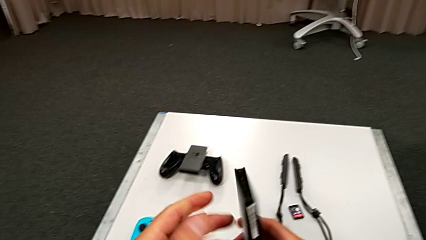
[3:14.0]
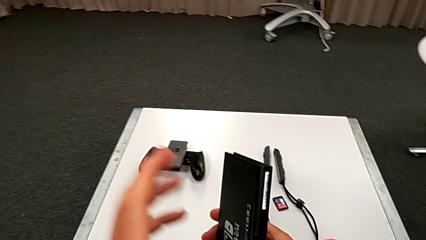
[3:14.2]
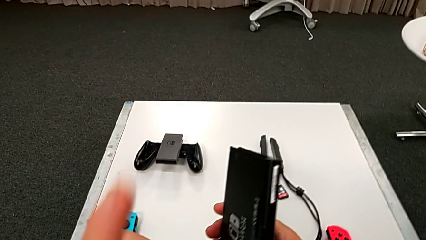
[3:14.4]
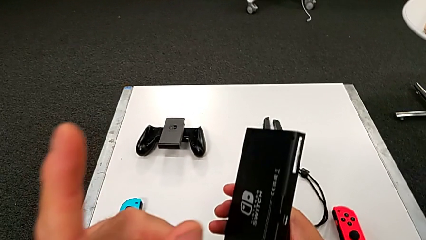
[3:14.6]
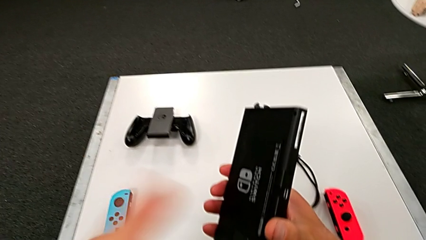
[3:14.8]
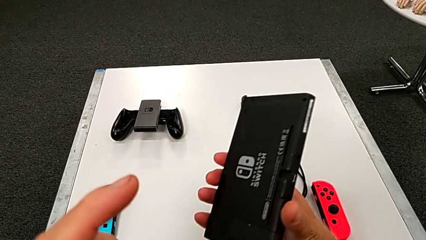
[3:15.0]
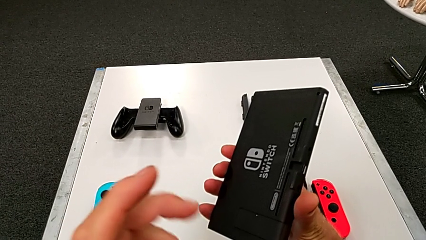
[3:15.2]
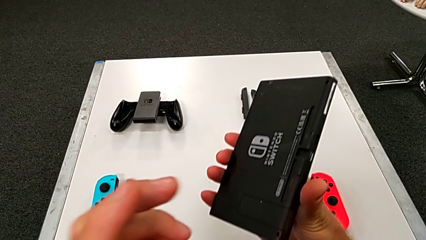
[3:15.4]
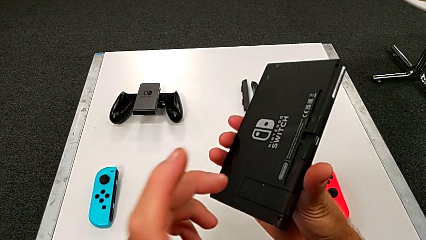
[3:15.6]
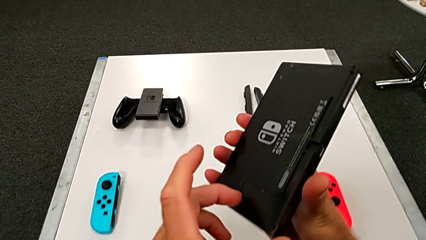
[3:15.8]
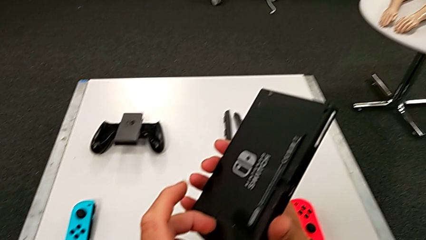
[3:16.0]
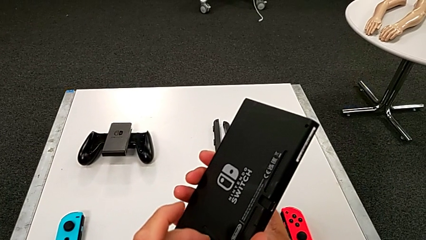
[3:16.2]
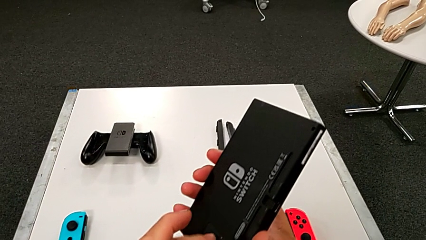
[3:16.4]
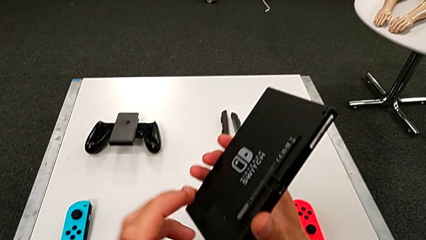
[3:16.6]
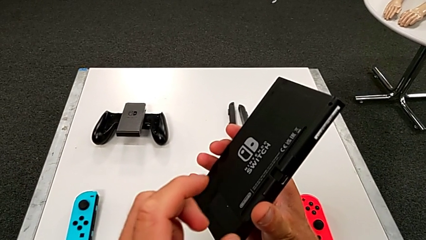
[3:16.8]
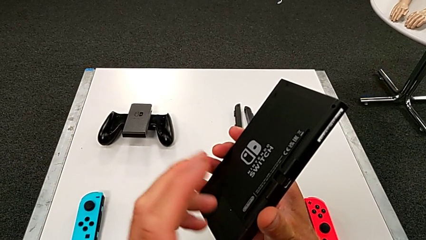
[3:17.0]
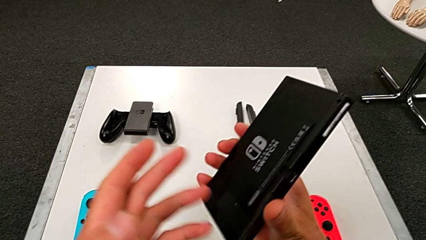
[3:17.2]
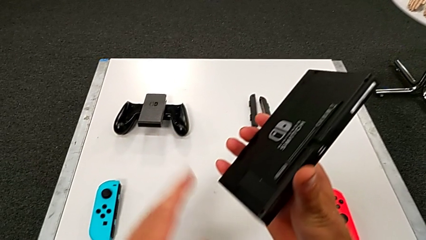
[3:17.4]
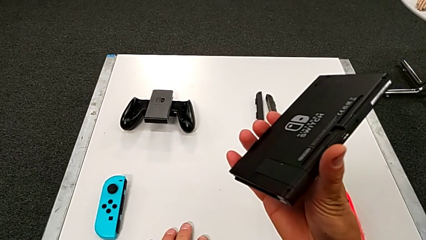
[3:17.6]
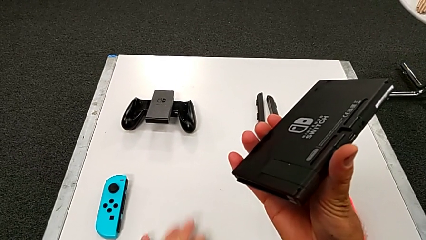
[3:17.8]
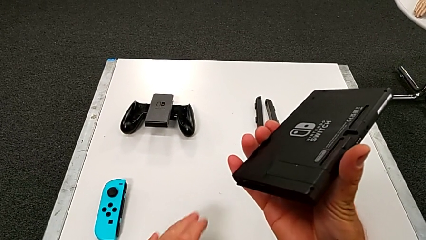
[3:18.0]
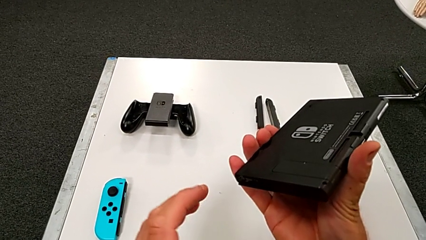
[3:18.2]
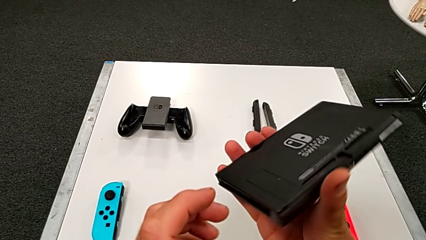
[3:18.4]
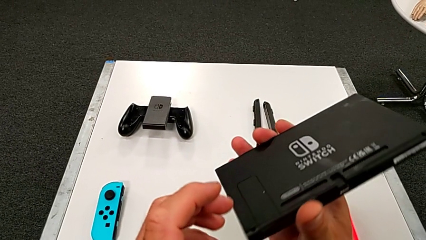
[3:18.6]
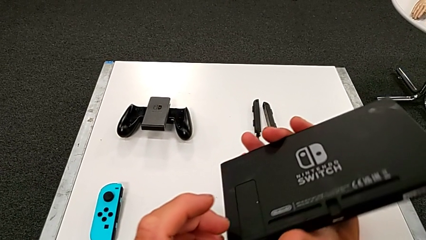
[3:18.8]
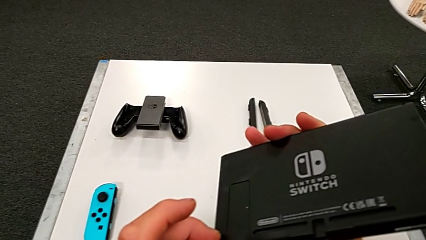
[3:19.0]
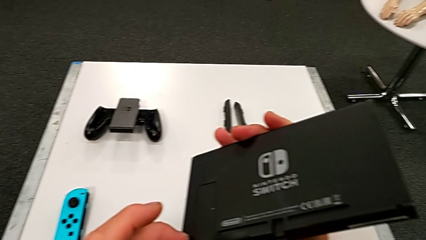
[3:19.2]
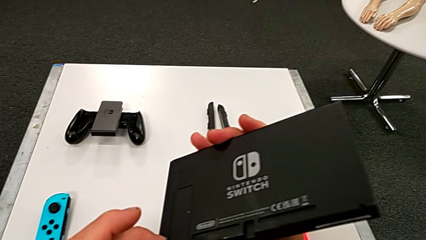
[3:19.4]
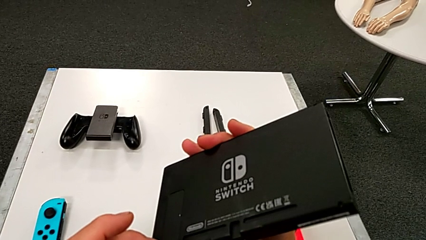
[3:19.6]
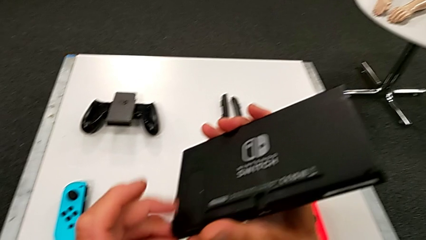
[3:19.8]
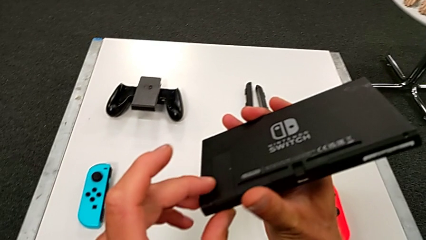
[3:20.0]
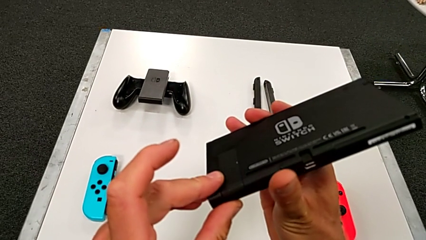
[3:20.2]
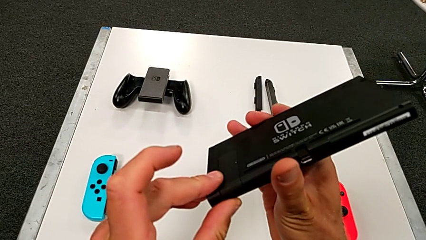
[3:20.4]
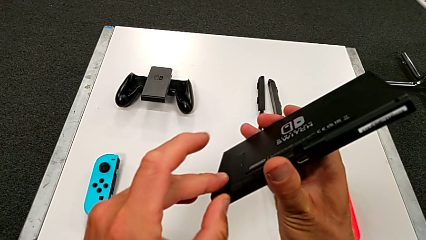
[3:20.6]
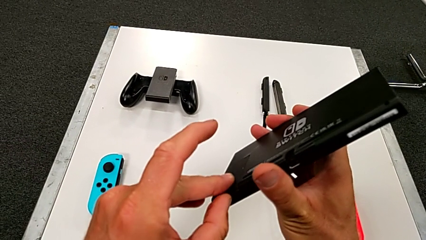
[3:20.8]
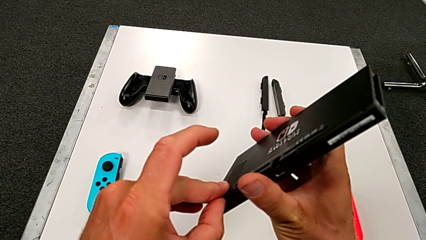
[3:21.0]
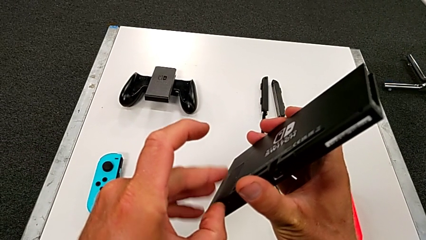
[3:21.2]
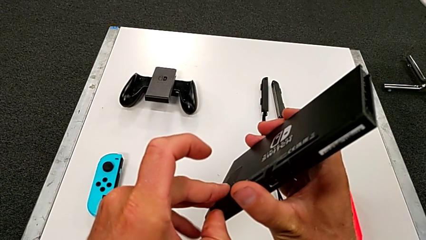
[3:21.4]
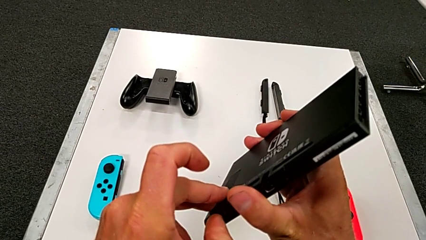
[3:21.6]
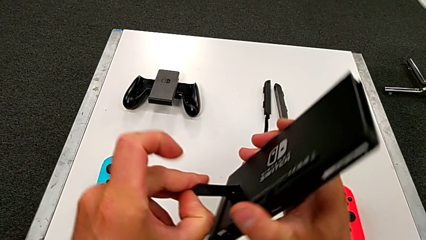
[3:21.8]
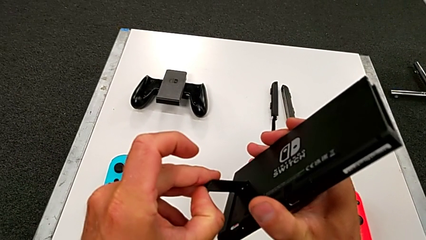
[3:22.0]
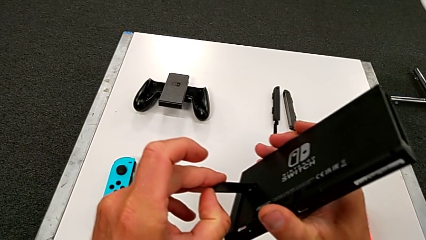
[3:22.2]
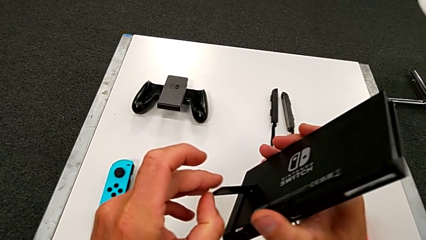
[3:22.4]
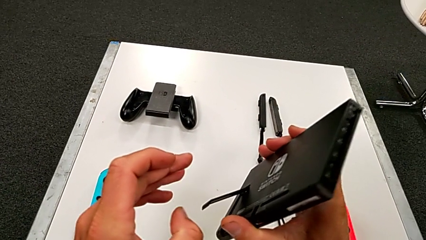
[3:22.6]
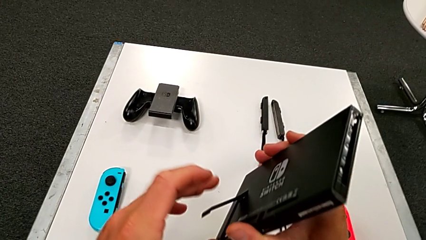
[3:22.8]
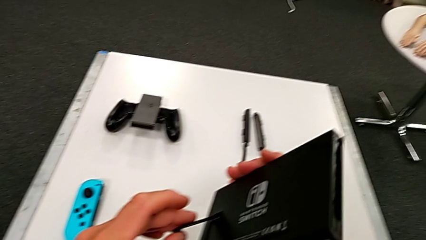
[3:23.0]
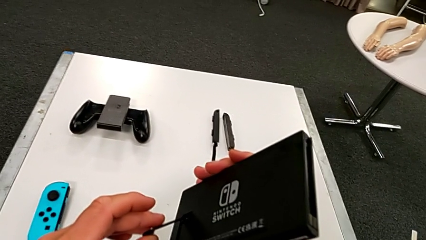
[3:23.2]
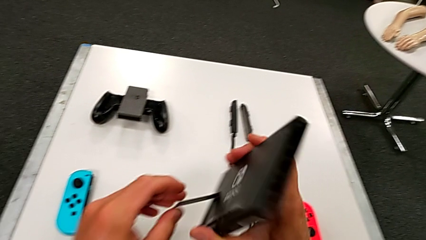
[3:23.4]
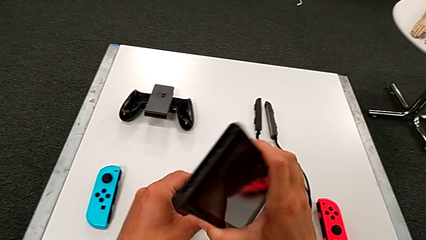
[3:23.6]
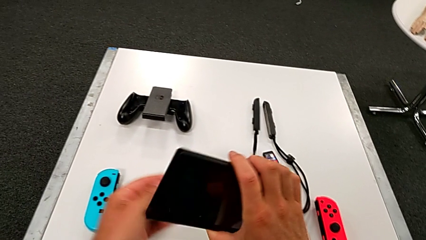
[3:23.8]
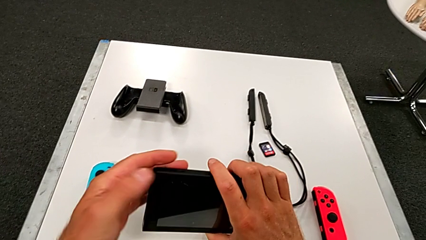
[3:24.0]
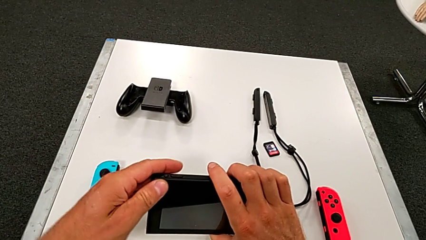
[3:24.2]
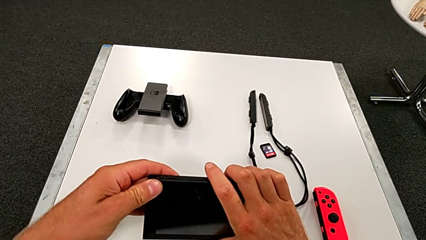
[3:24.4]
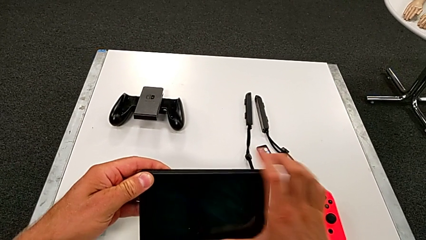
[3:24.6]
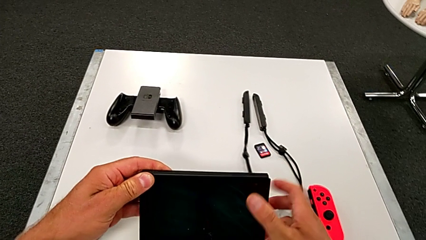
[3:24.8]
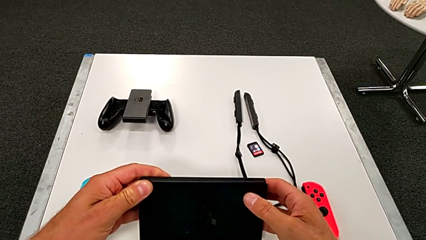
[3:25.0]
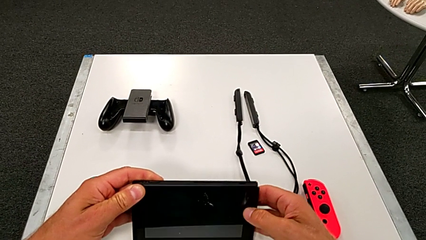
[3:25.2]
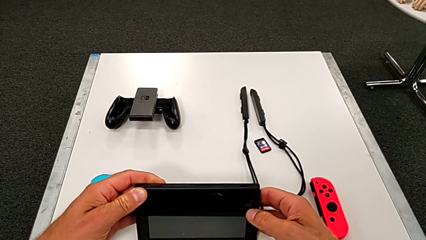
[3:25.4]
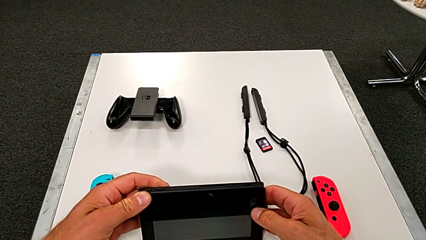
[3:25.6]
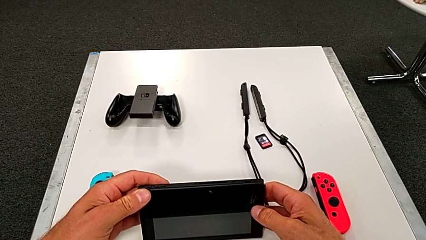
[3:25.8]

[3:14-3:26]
The camera wearer is pulling out the bottom kickstand of the pad. They open the black Nintendo Switch and drop it.

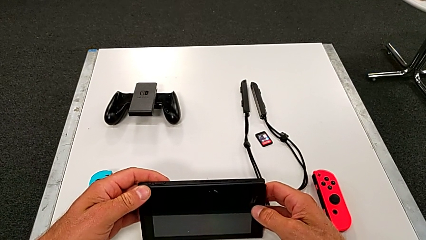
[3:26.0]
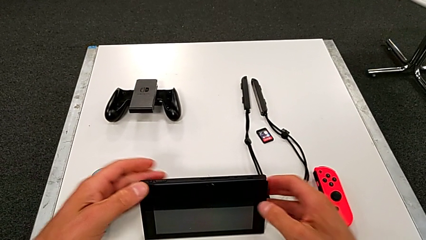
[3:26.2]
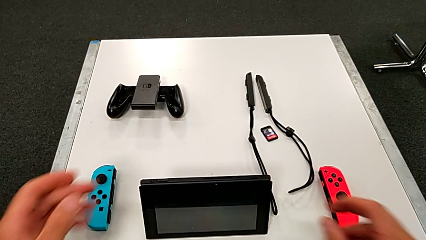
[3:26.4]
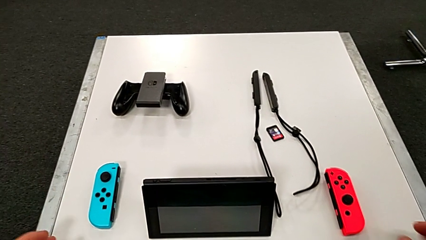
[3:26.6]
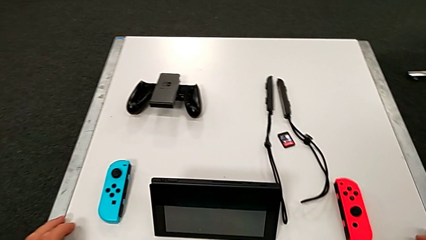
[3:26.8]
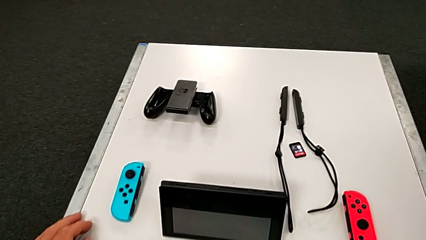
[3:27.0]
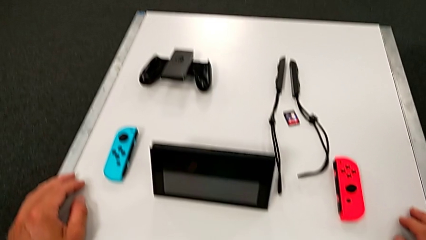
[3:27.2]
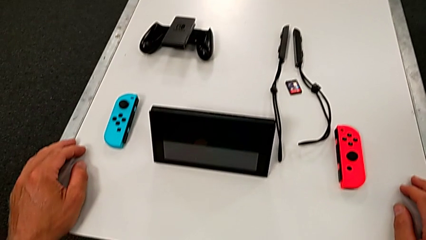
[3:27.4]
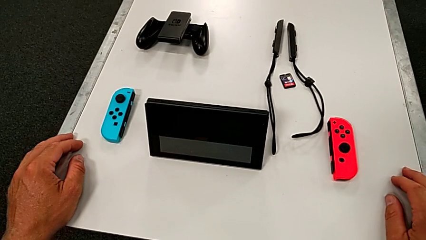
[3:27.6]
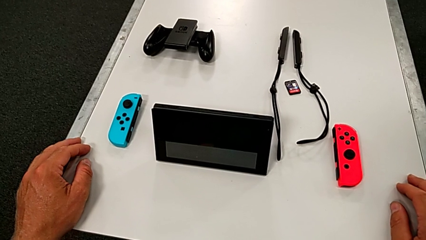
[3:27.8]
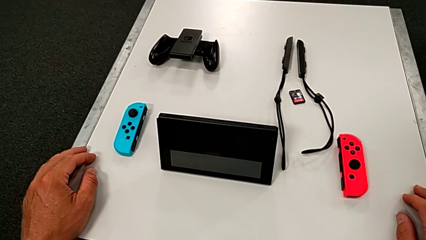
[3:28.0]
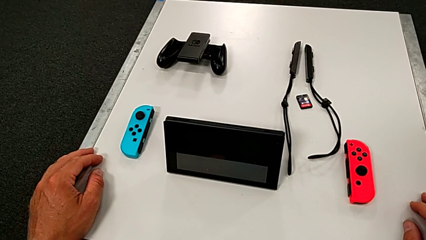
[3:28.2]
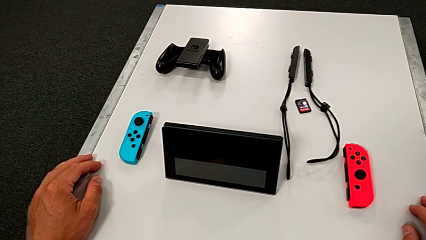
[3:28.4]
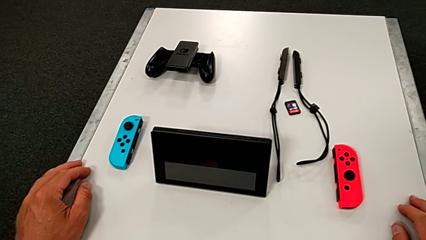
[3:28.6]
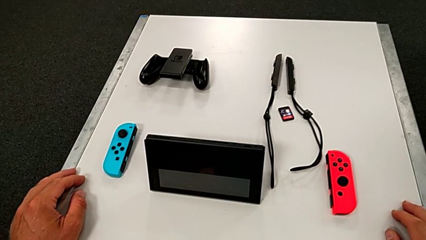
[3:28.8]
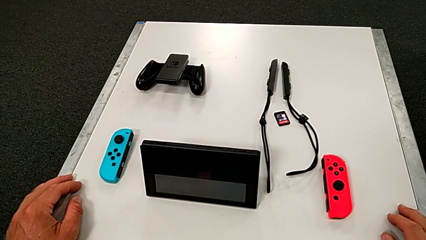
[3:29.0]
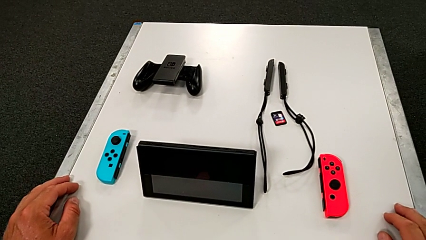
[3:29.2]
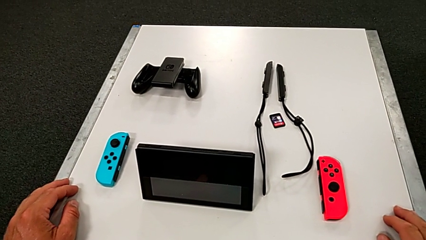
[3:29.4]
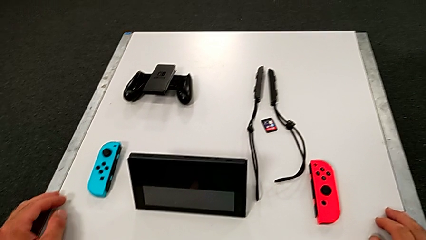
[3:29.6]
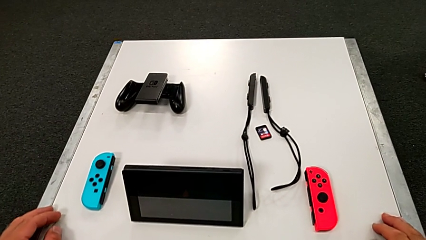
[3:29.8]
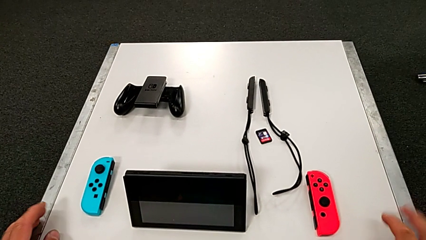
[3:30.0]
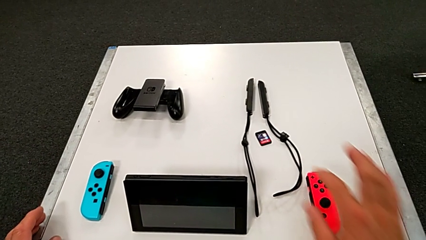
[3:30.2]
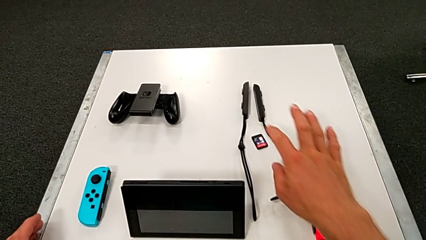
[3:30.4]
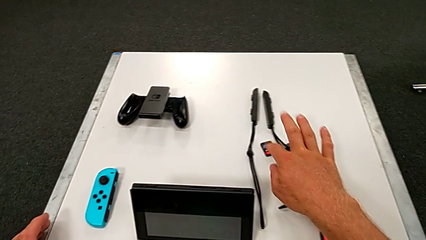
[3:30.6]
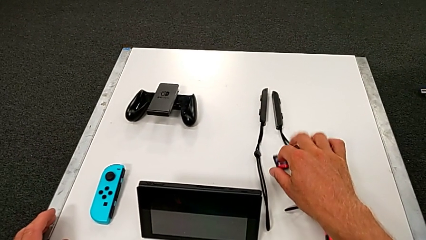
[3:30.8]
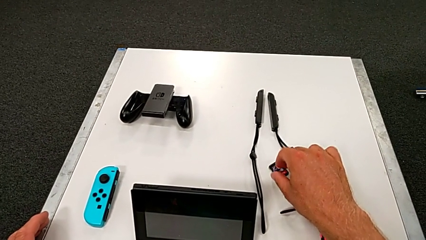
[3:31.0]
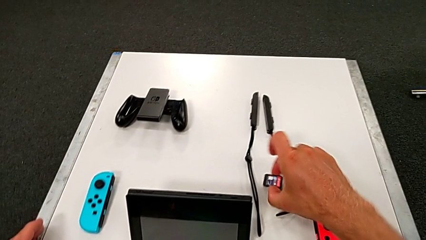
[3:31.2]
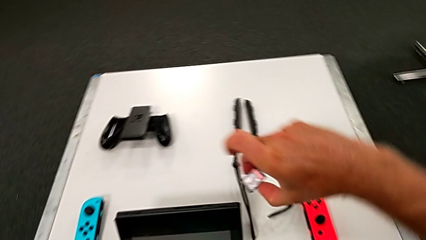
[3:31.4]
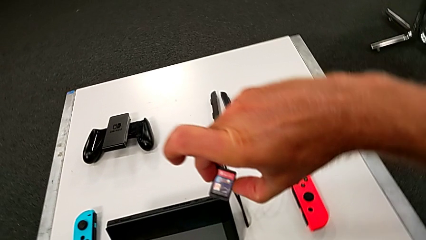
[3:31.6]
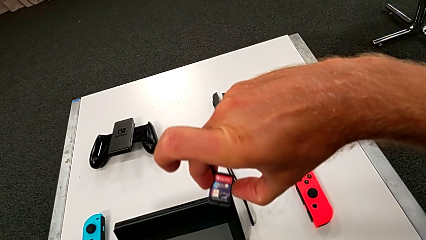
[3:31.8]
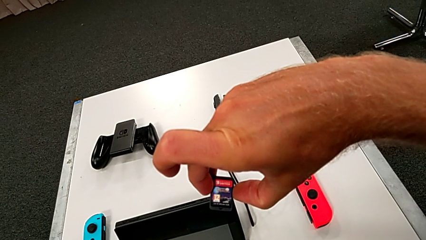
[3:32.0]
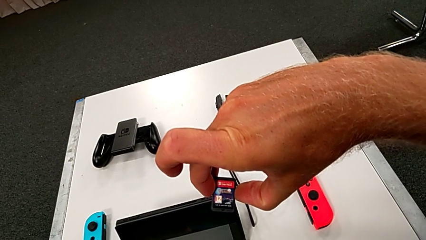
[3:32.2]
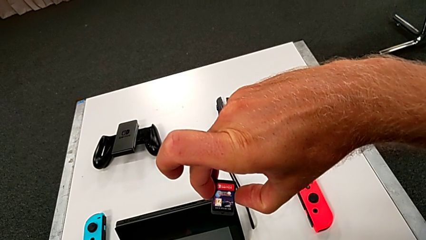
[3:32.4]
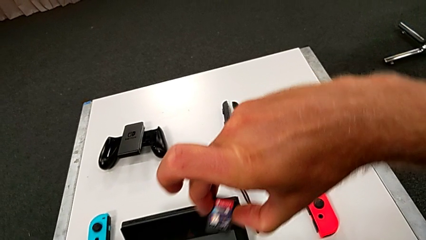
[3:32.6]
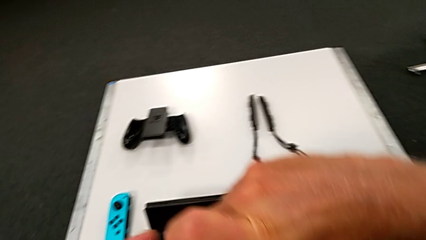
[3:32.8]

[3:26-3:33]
The camera wearer is exchanging the little game card of the Nintendo Switch. They grab the black game card.
